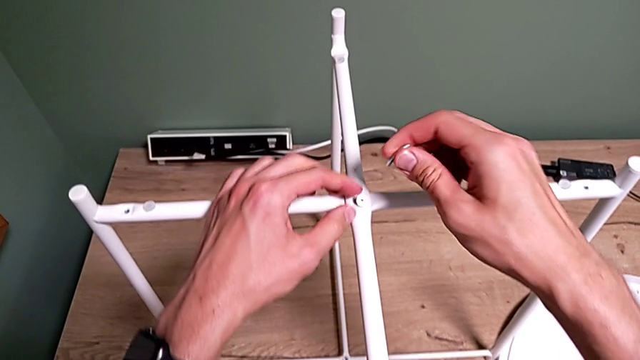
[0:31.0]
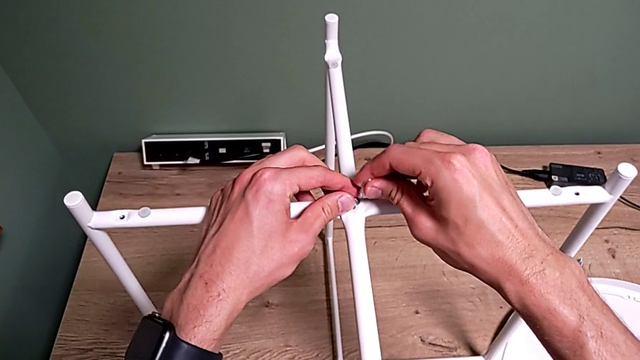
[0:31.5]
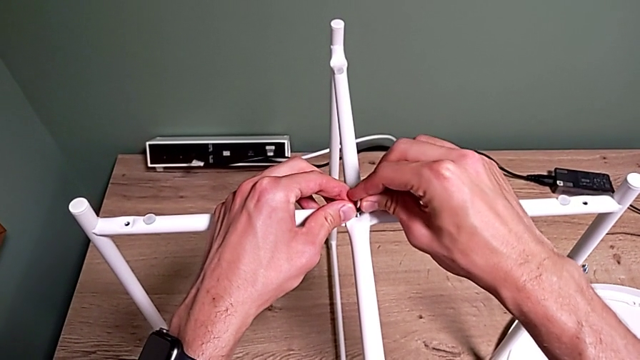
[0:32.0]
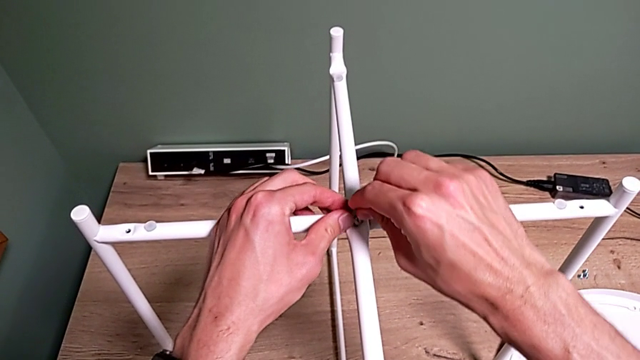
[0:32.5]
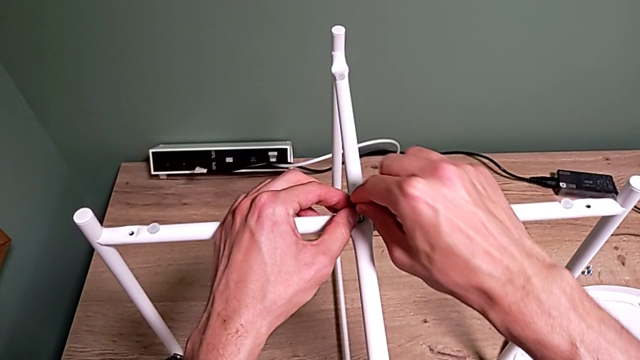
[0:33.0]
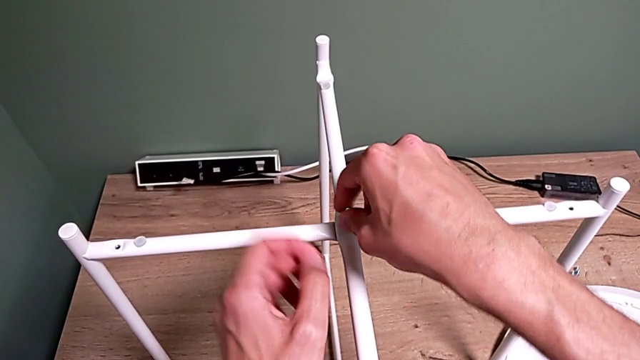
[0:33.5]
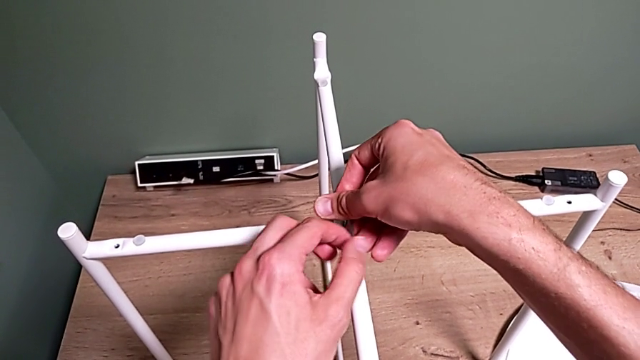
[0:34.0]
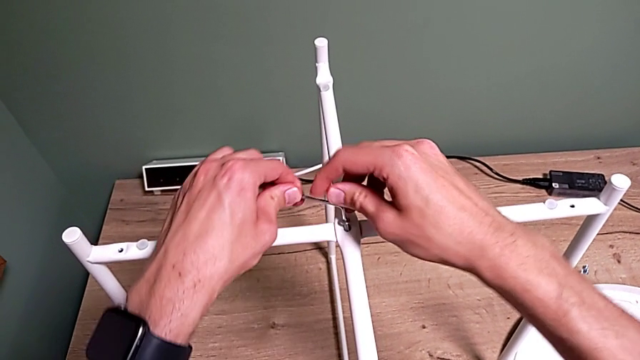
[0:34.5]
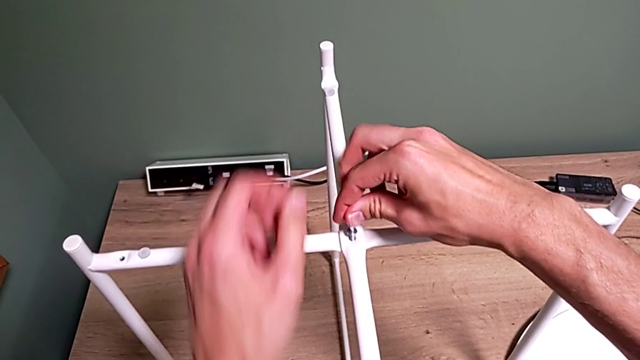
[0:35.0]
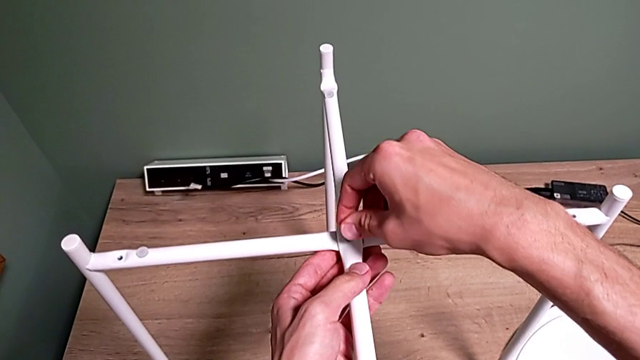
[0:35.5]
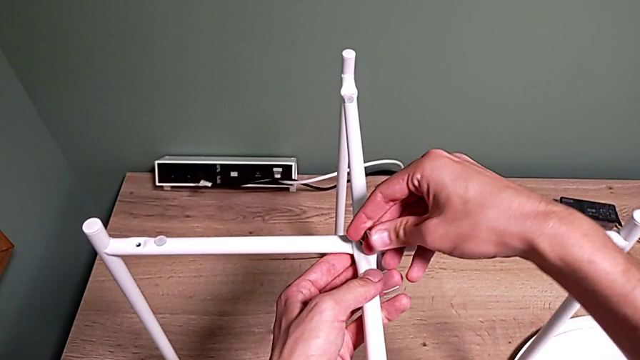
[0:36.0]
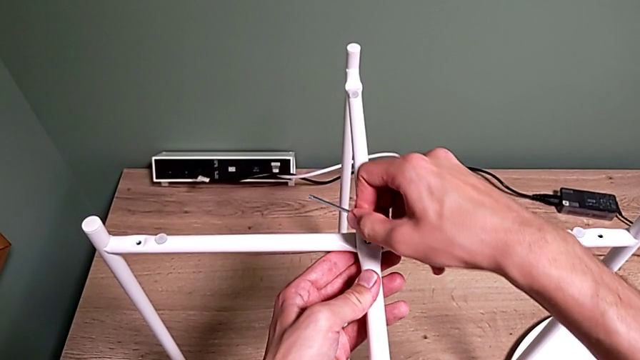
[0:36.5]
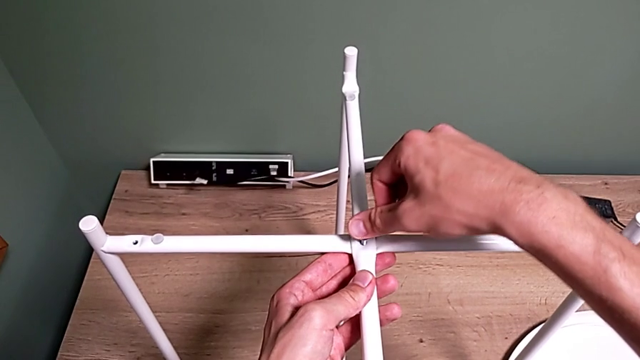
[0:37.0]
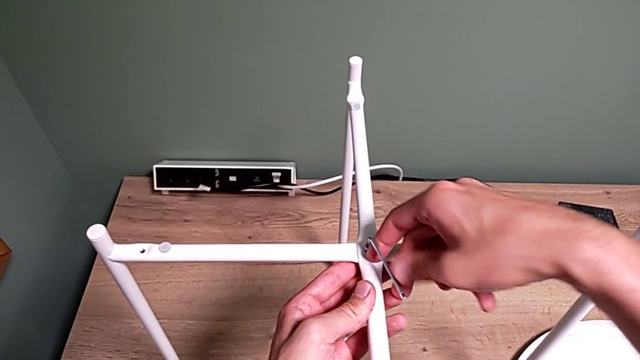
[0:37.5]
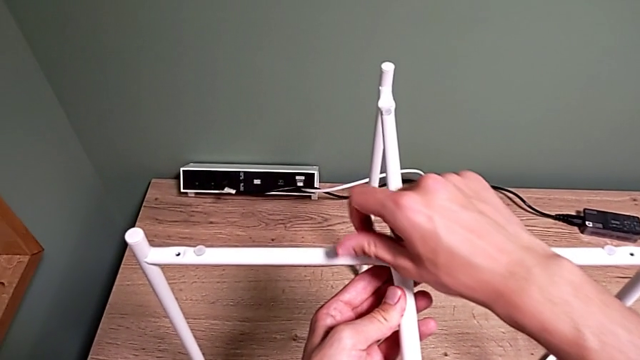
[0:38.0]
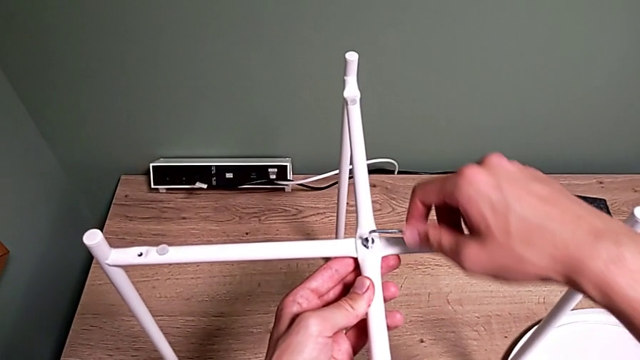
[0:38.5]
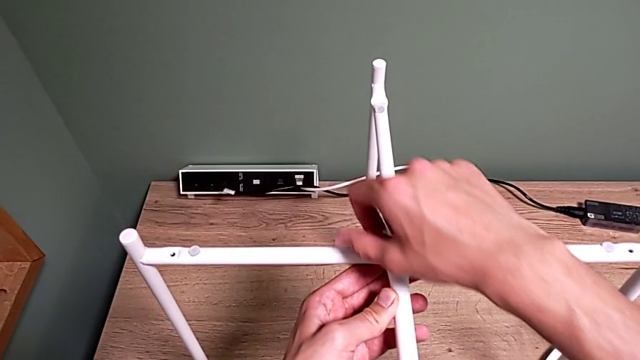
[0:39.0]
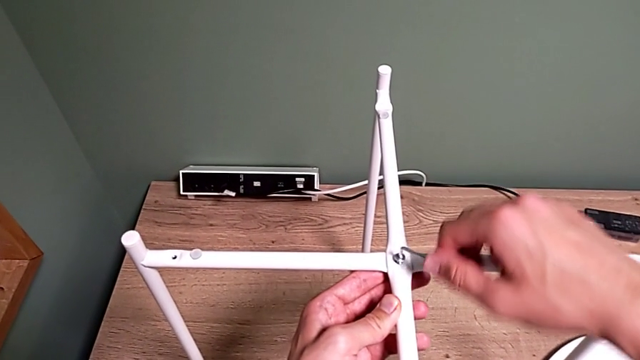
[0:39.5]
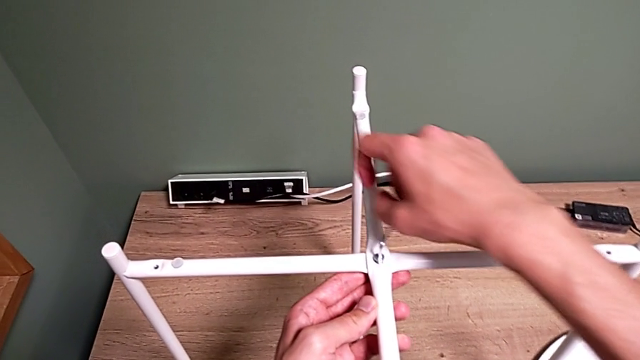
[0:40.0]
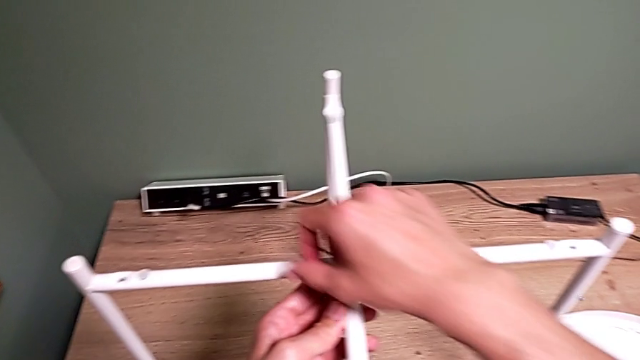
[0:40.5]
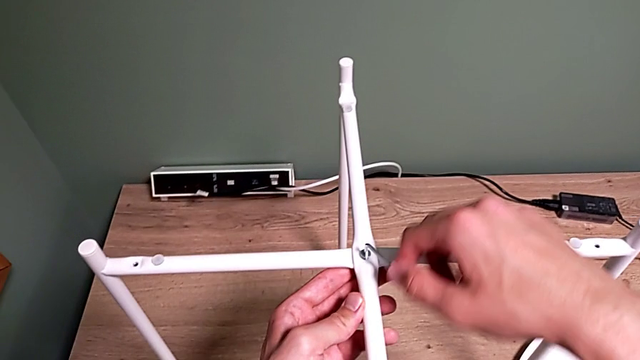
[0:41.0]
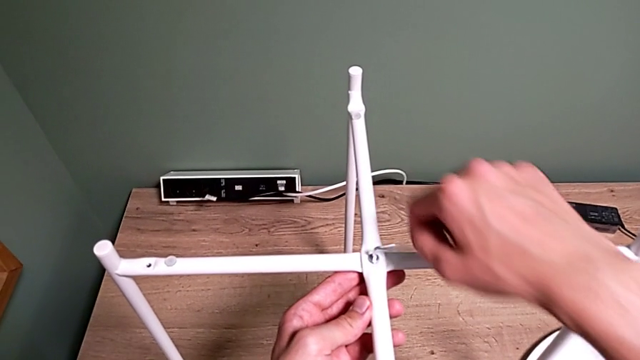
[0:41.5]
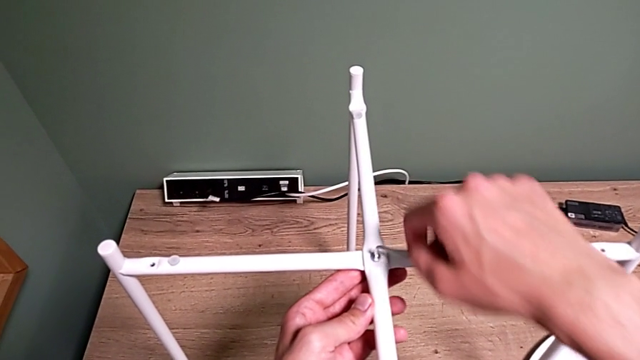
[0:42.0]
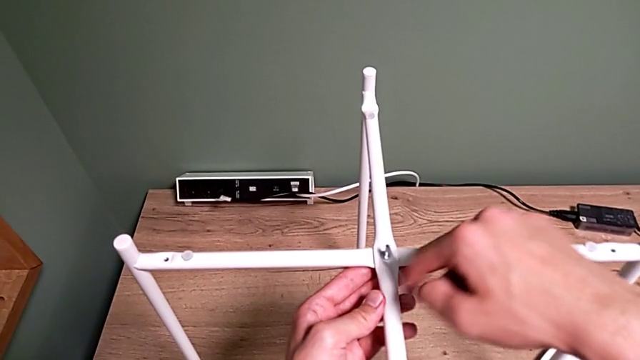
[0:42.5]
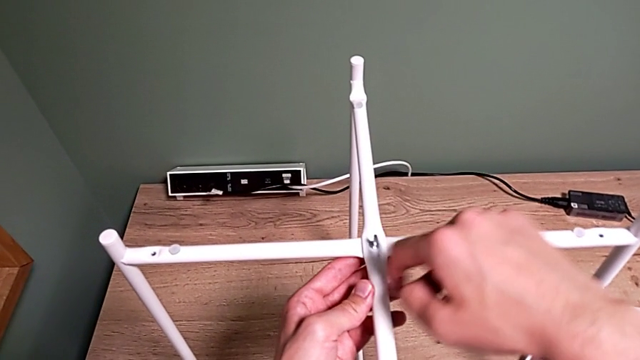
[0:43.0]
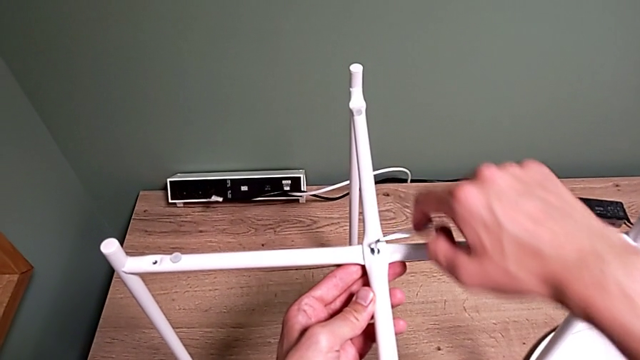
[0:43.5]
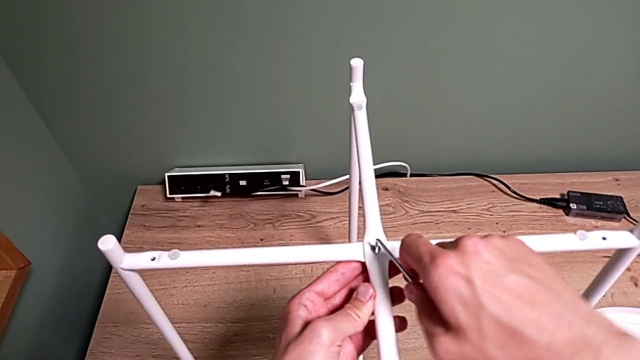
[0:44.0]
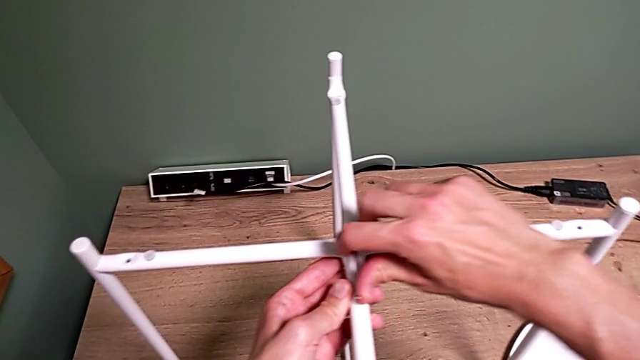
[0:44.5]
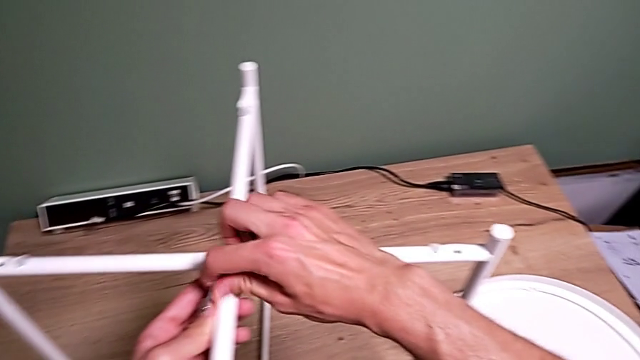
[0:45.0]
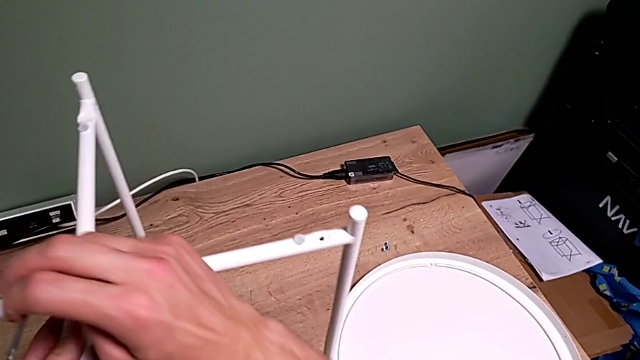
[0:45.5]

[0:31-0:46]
The camera wearer is assembling the top screw. They grab the Allen wrench, insert it, screw the hex socket head four times and withdraw the Allen wrench.

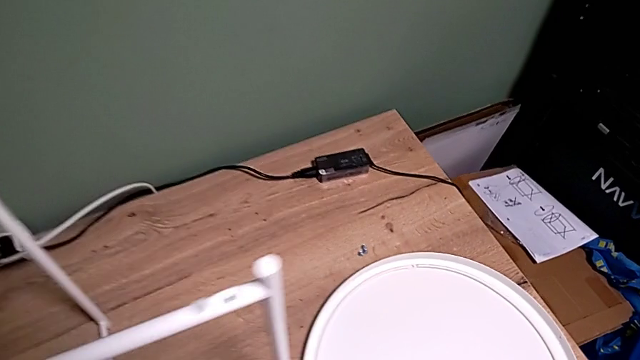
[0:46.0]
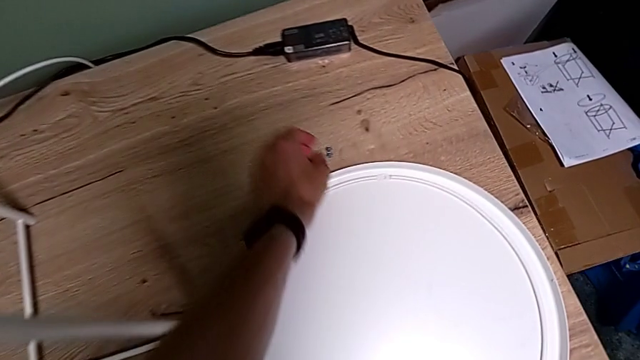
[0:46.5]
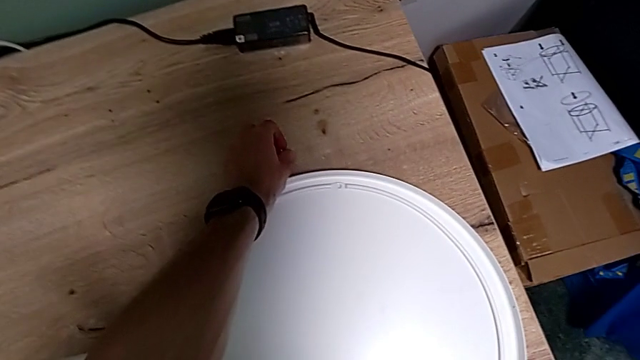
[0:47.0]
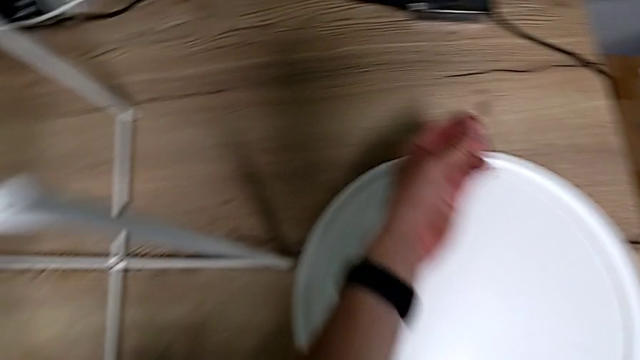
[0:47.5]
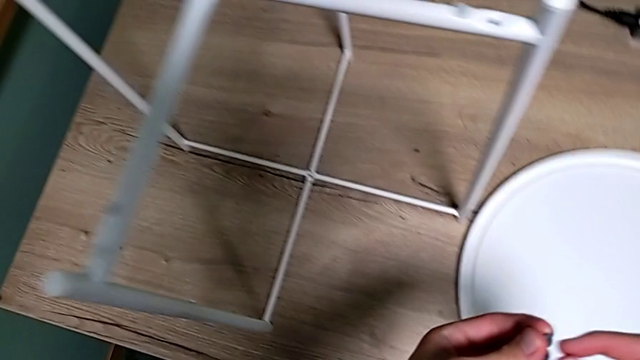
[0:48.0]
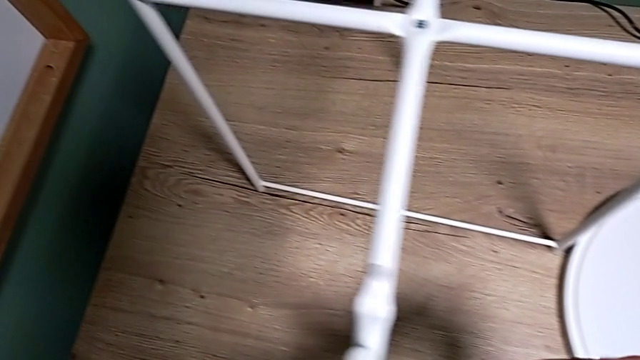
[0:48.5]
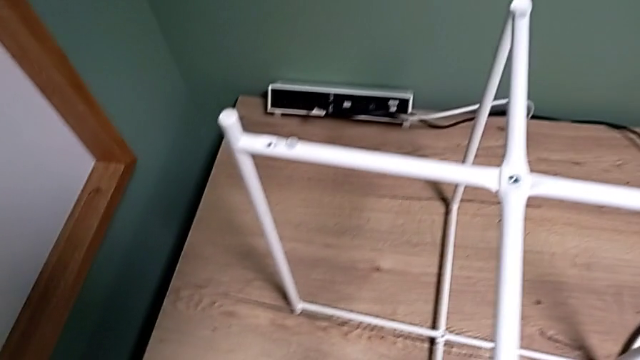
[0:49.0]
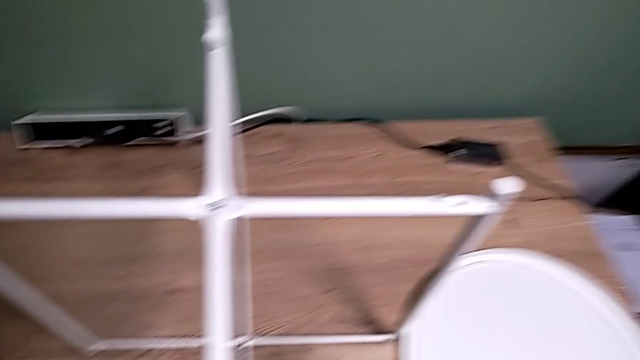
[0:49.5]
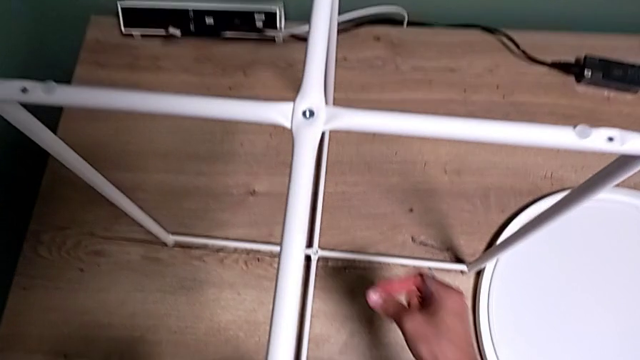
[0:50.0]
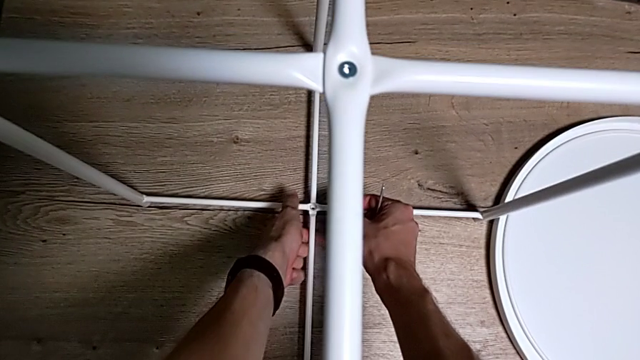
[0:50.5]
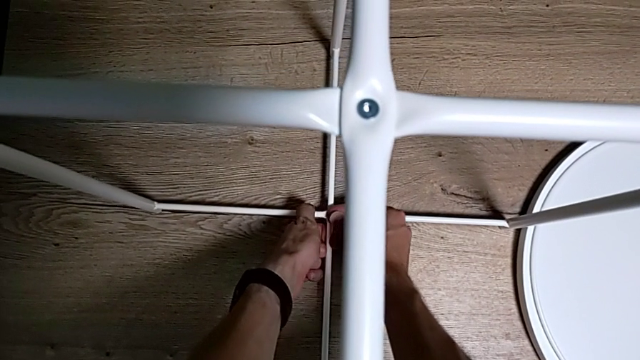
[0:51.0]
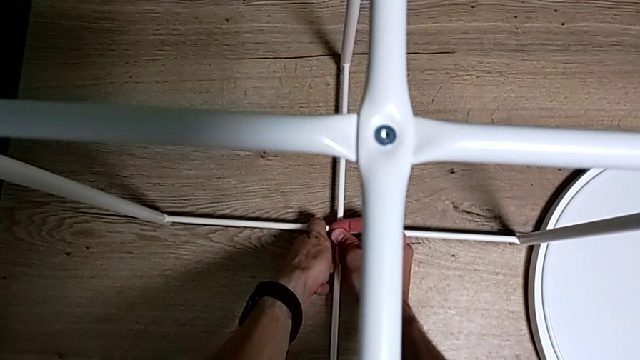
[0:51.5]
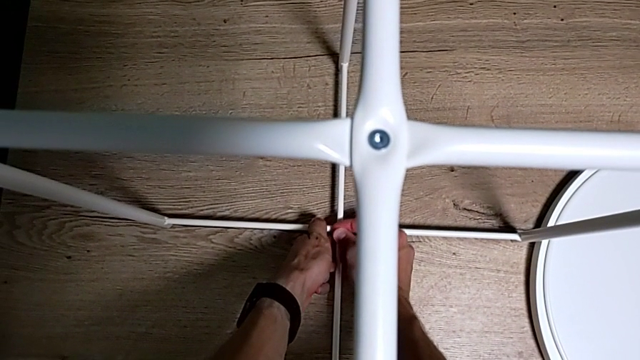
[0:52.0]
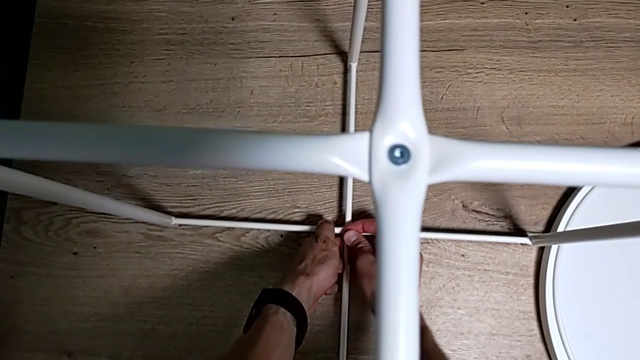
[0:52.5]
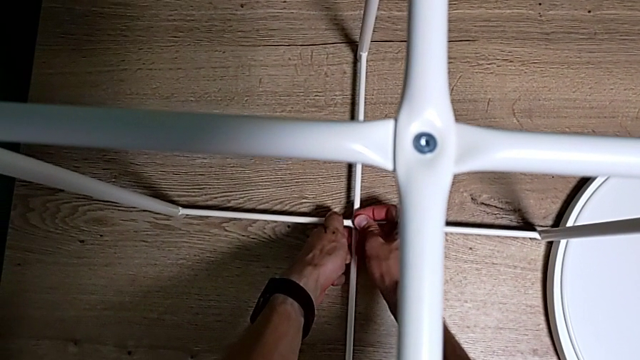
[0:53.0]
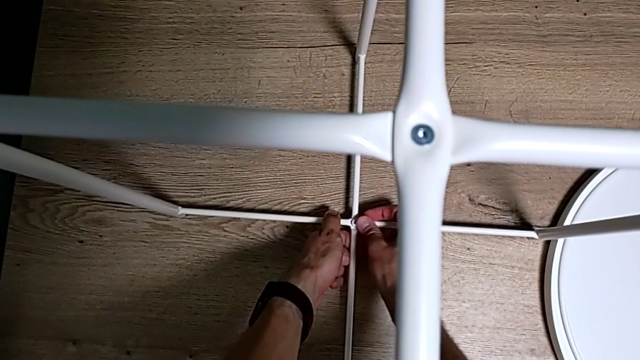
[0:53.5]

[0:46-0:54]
The camera wearer is assembling the bottom screw. They grab the hex socket head twice, insert the bottom hex socket head and insert the hex socket head.
